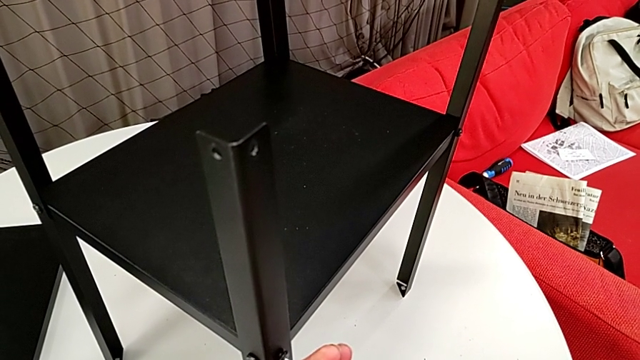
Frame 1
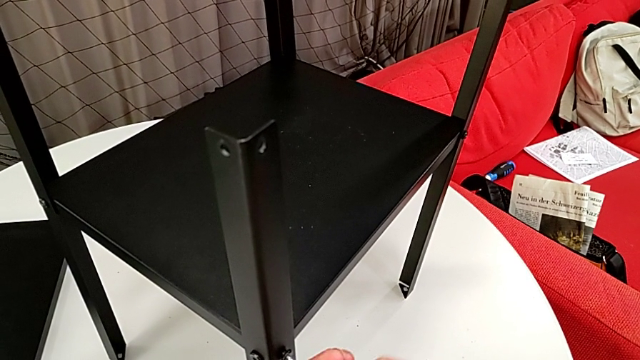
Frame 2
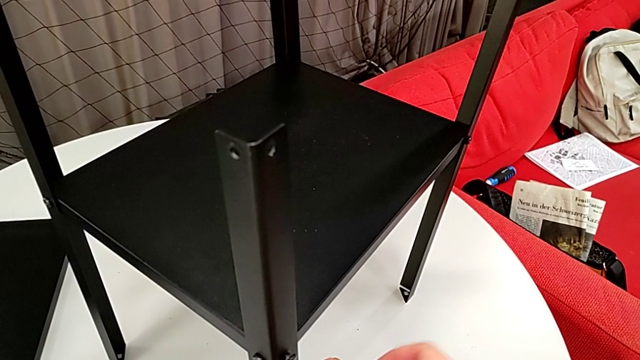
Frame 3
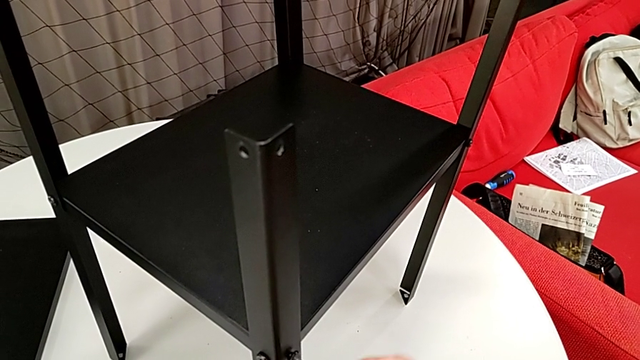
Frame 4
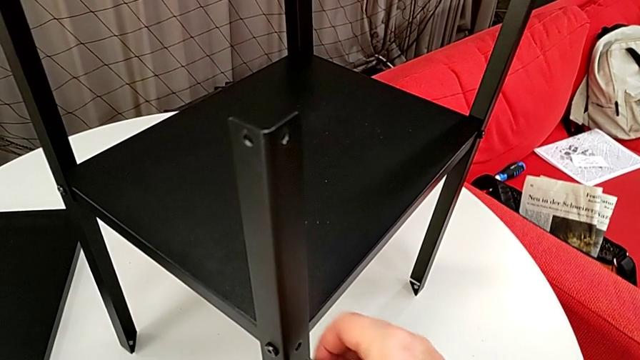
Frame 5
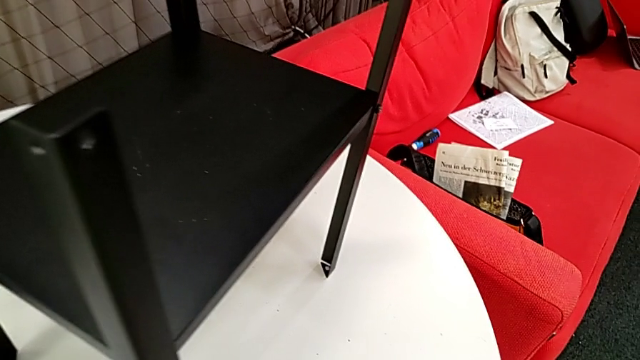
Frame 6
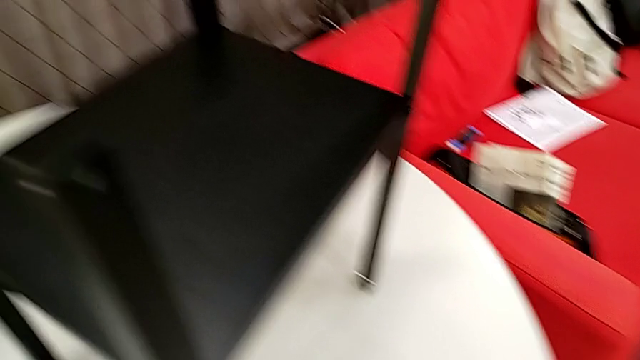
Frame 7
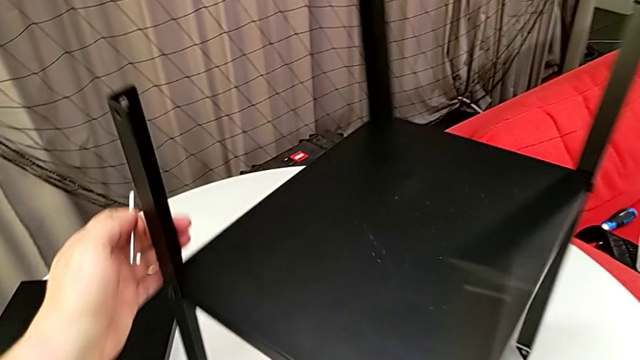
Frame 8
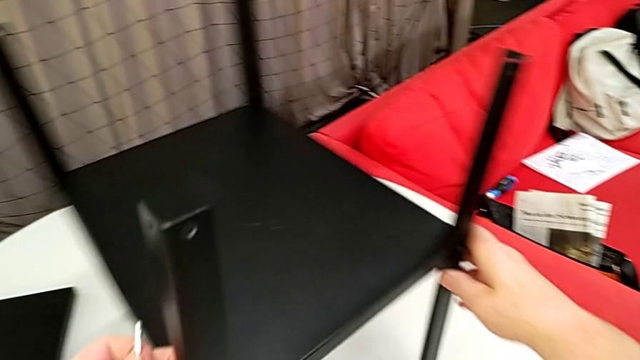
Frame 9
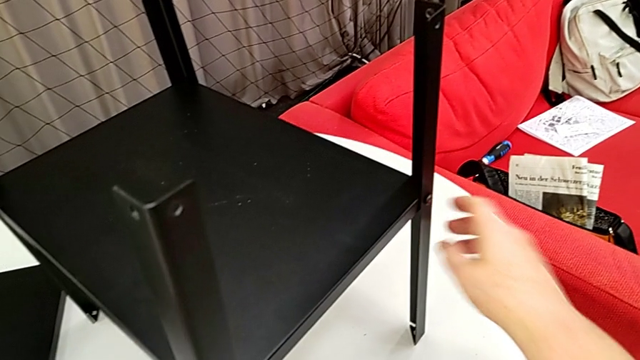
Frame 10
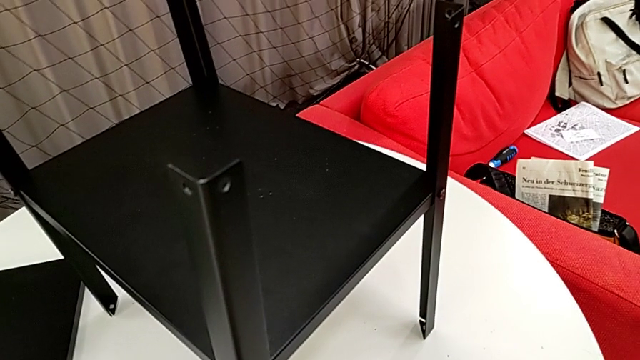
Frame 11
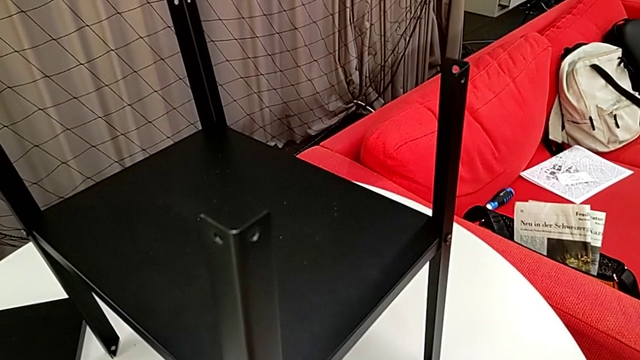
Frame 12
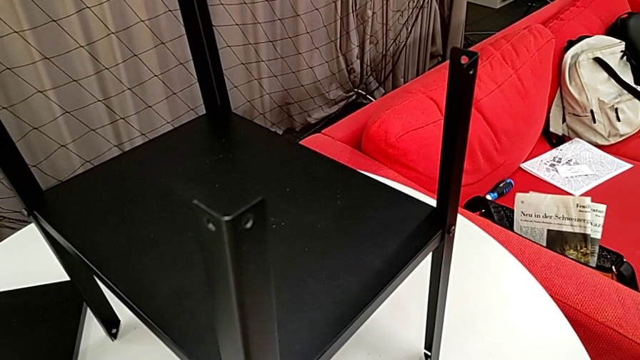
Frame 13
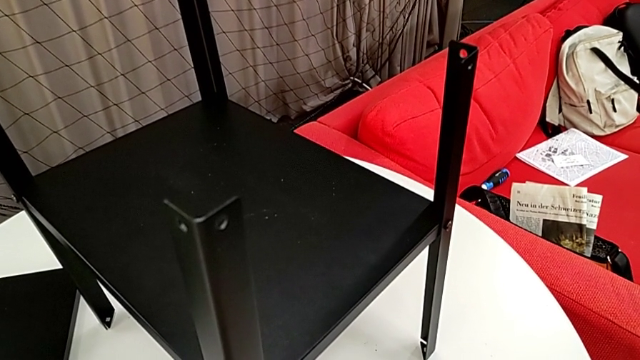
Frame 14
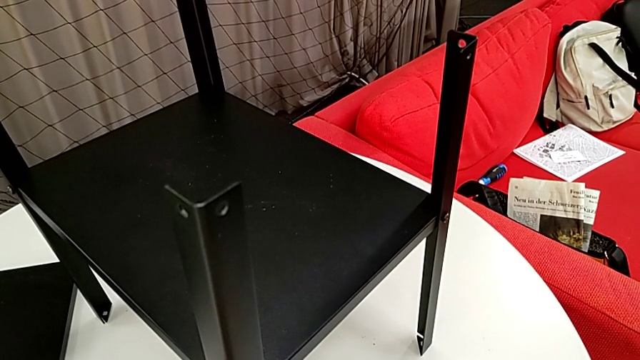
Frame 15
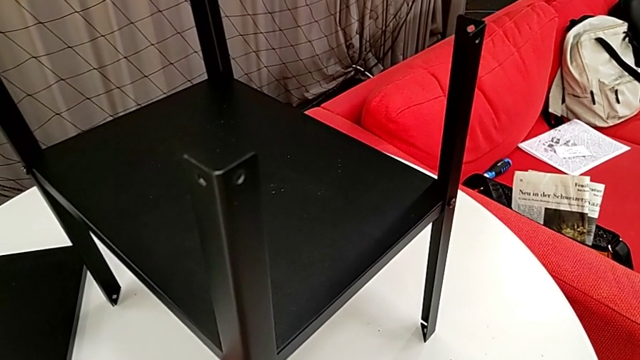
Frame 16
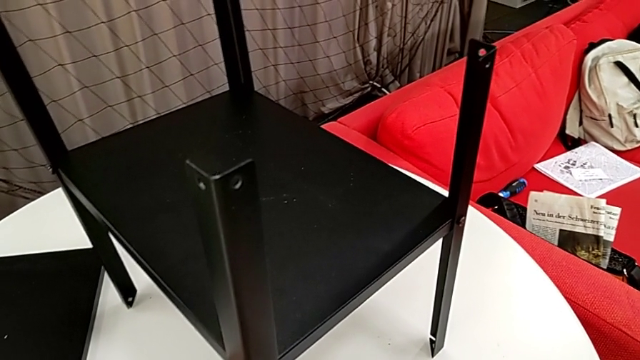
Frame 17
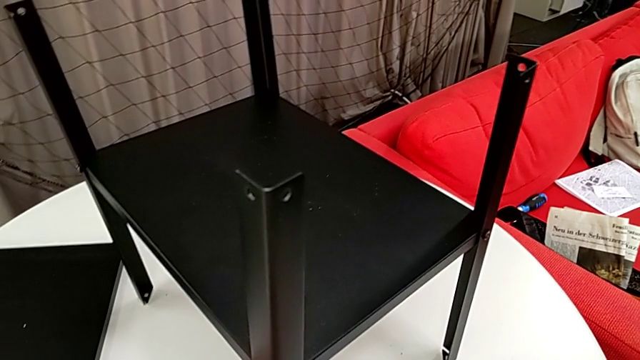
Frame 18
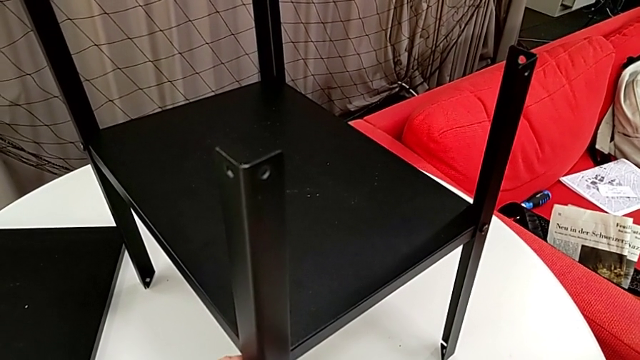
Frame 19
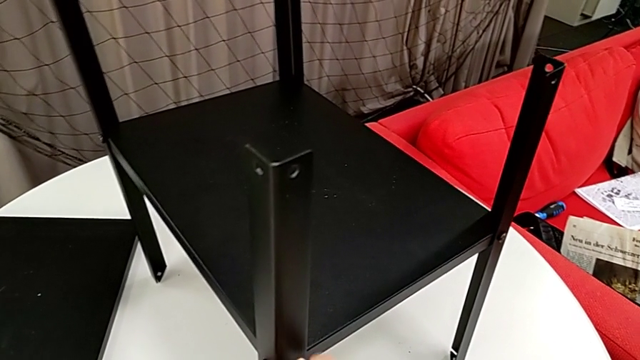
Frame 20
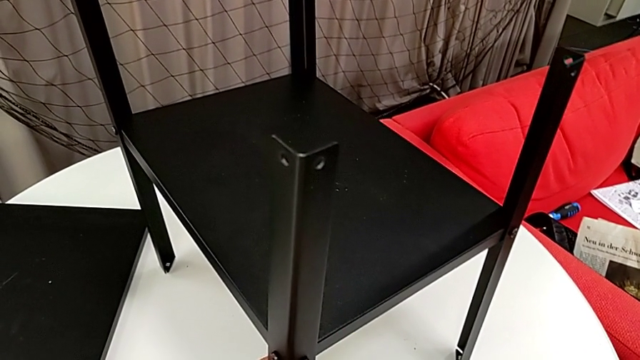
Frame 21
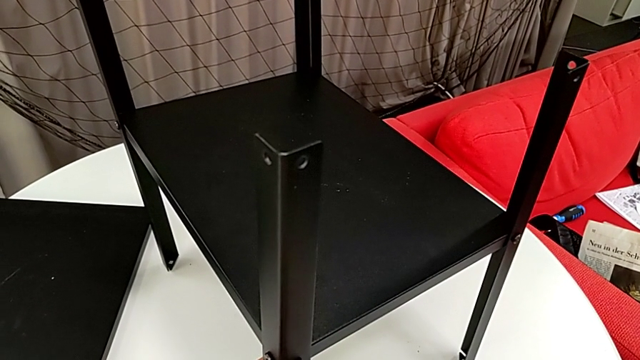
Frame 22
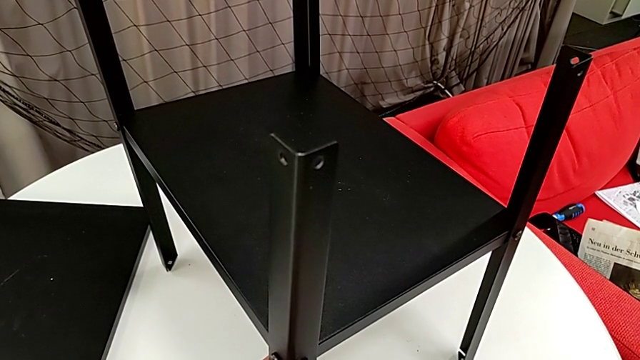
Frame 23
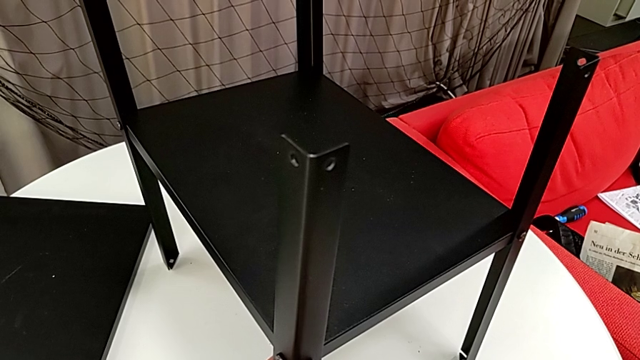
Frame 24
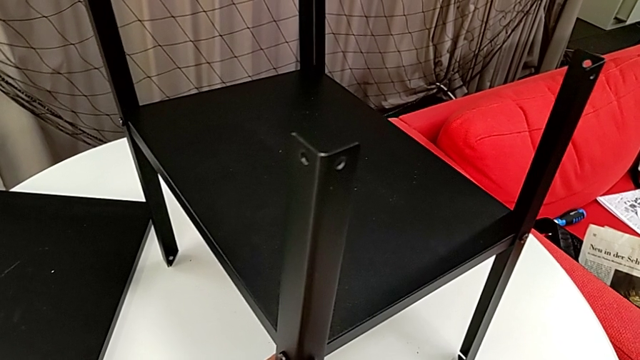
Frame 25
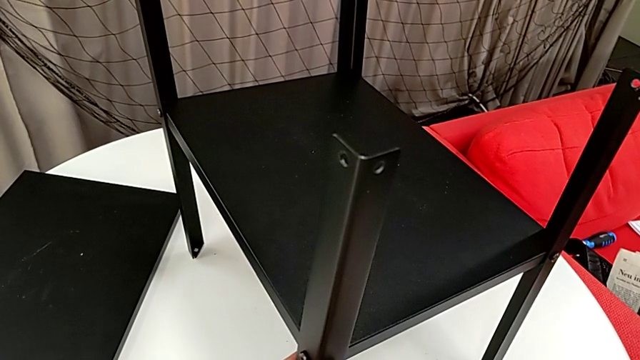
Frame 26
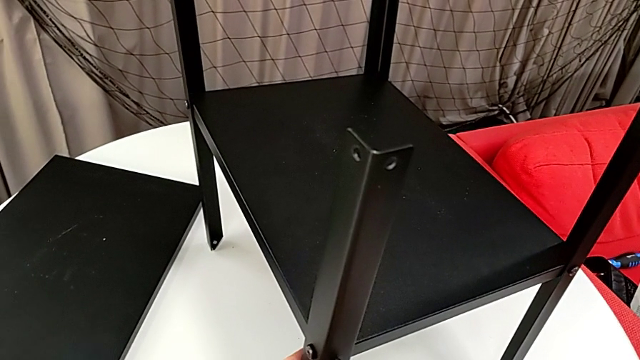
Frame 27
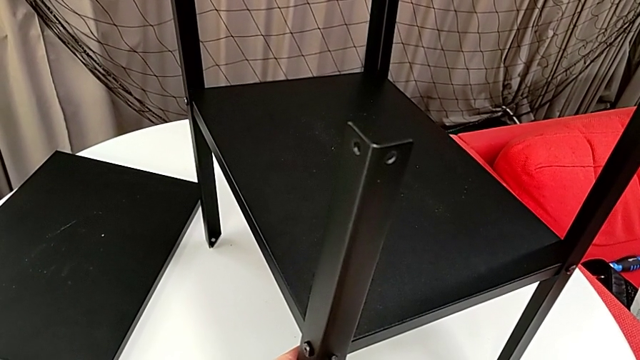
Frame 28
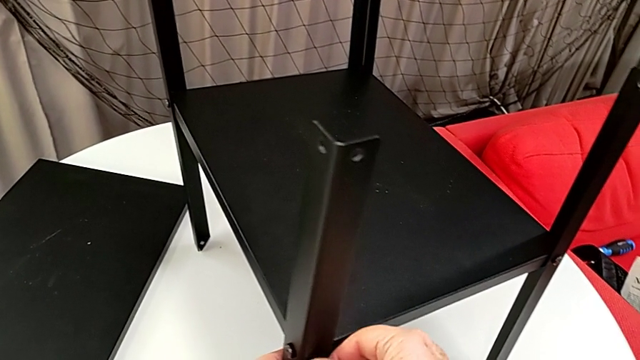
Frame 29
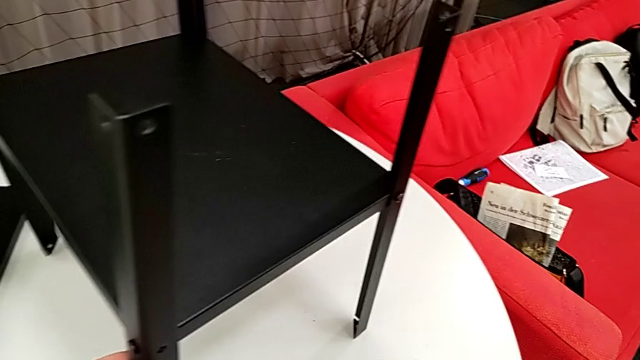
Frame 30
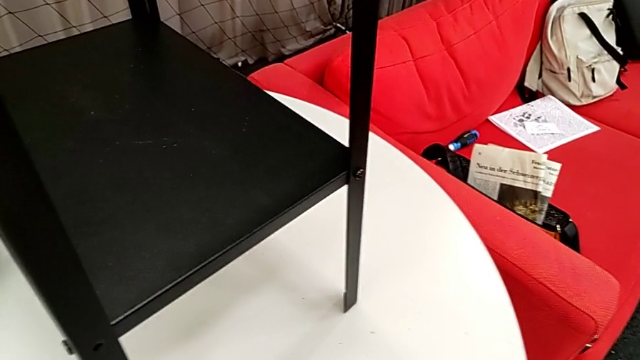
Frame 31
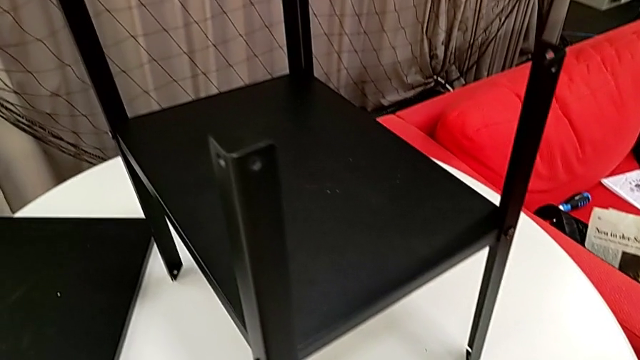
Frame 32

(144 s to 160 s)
The camera wearer is disassembling some of the hex socket heads attached to the lower tray to disassemble the legs more easily. They unscrew the hex socket head, withdraw the Allen wrench, disassemble the hex socket head and place it. They rotate the nightstand, insert the Allen wrench, unscrew the hex socket head, disassemble it, withdraw the Allen wrench and place the hex socket head.

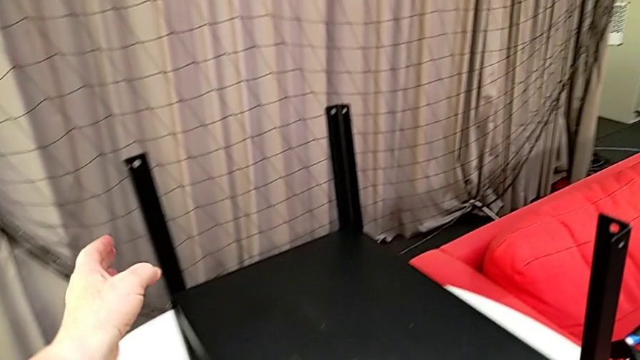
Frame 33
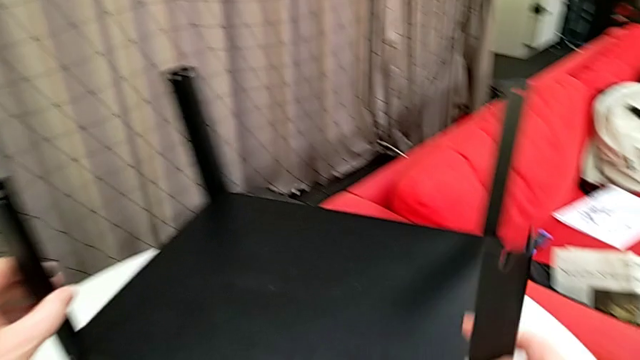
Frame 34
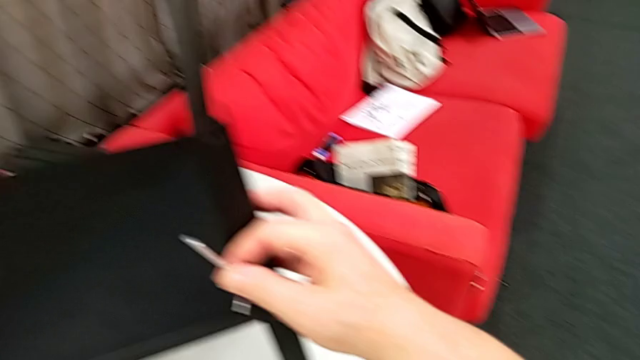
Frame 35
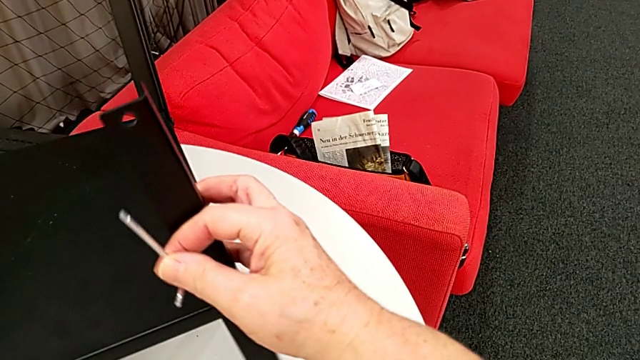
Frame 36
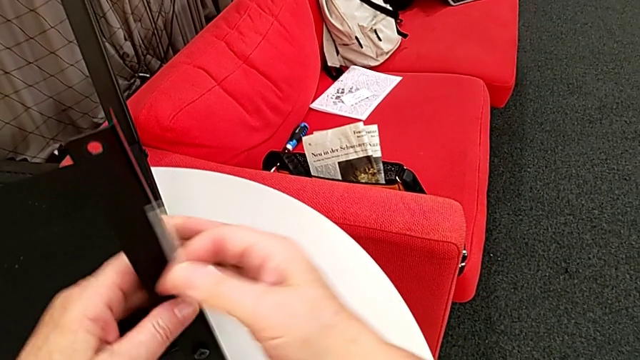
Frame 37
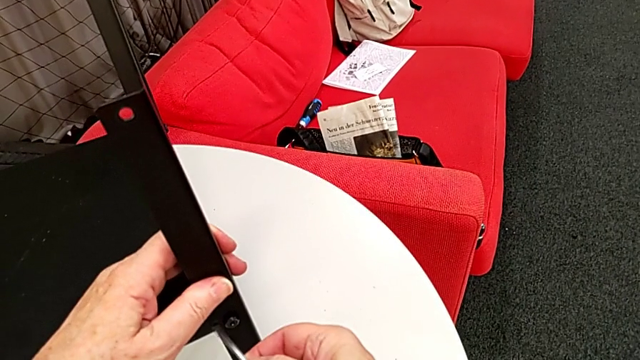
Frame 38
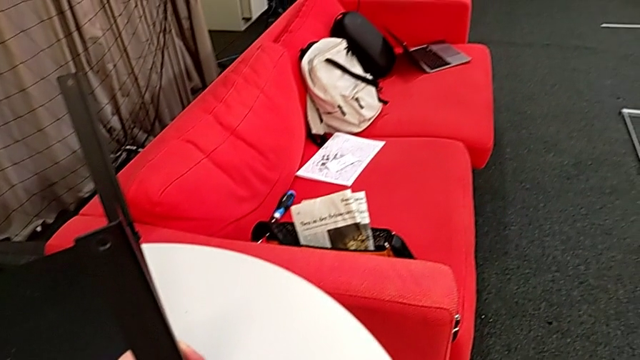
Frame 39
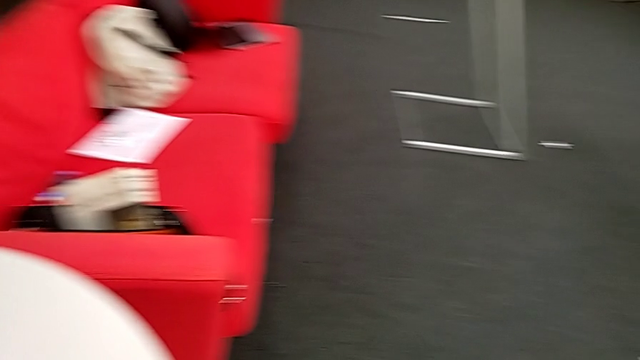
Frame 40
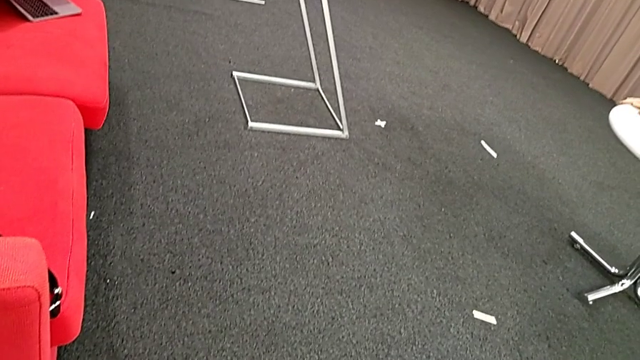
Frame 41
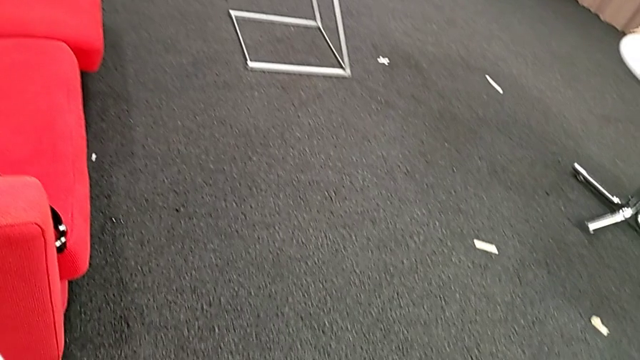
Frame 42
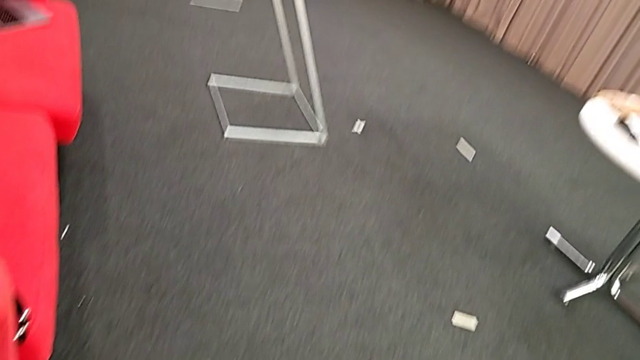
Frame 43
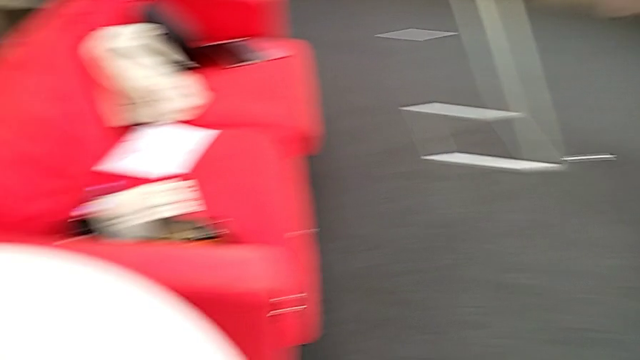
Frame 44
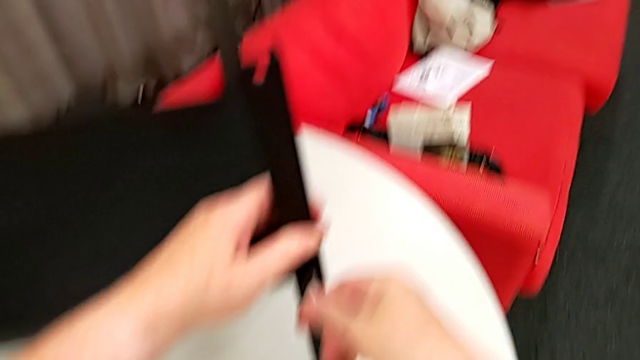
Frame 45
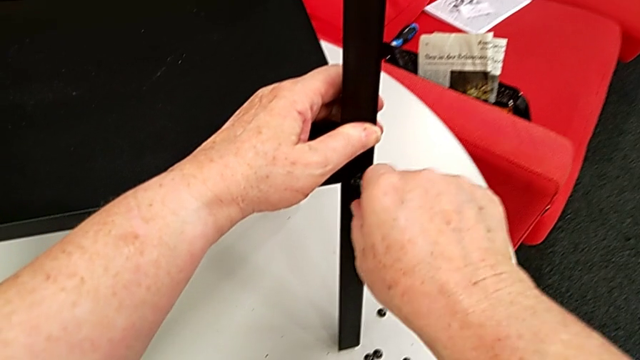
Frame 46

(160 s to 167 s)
The camera wearer is disassembling the first leg of the table. They rotate the nightstand, grab the leg and insert the Allen wrench.
